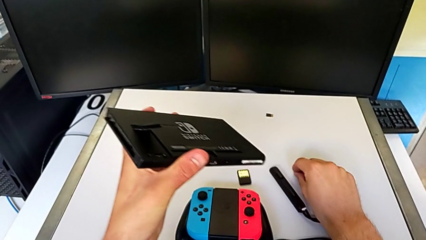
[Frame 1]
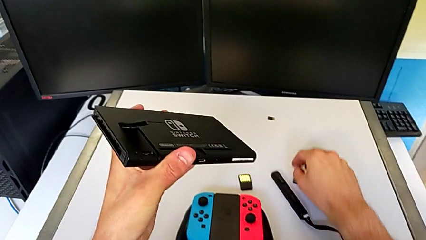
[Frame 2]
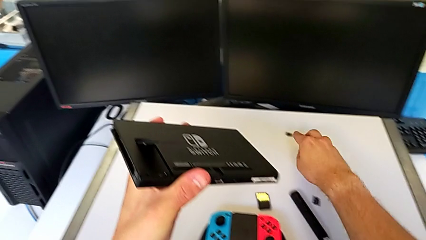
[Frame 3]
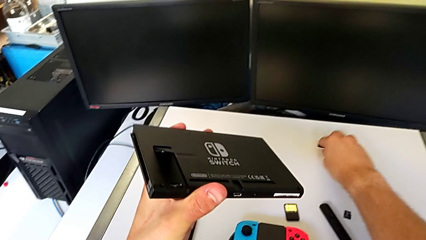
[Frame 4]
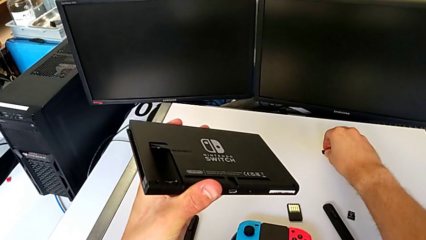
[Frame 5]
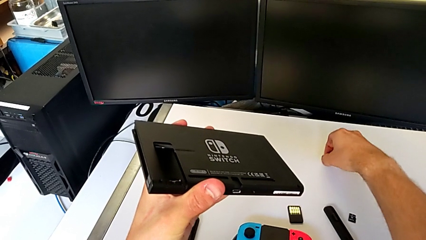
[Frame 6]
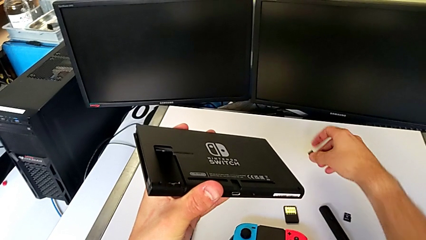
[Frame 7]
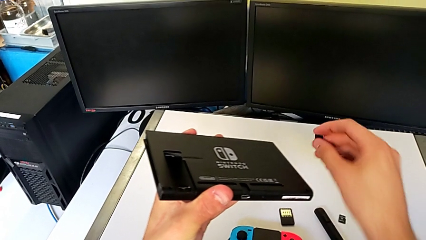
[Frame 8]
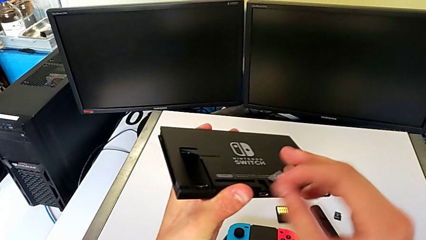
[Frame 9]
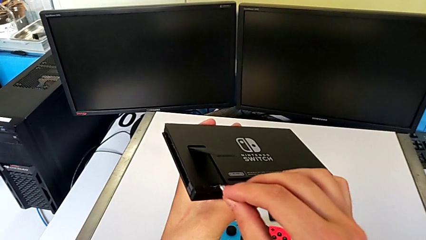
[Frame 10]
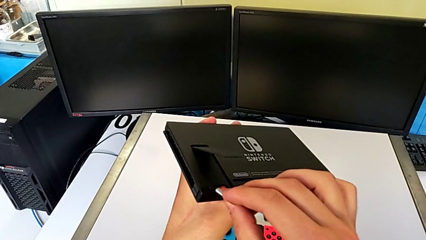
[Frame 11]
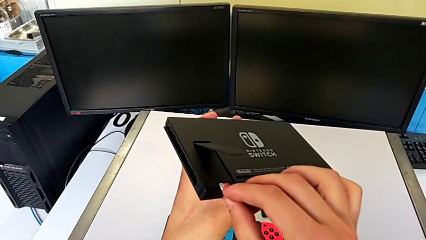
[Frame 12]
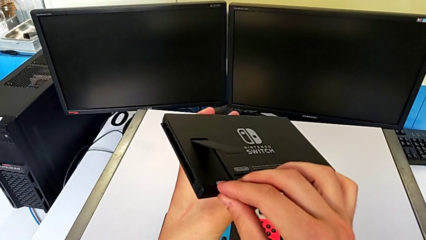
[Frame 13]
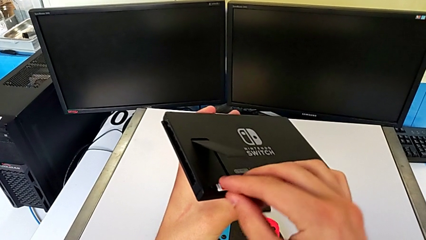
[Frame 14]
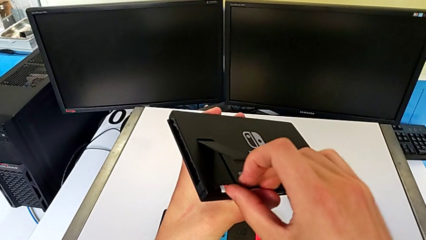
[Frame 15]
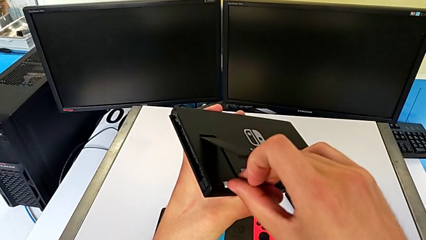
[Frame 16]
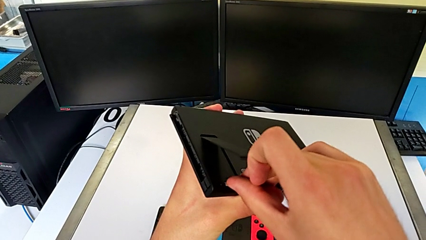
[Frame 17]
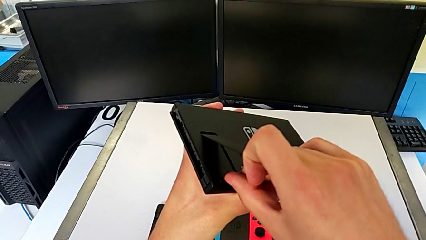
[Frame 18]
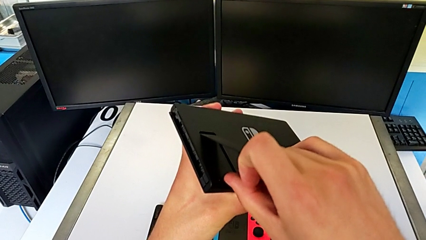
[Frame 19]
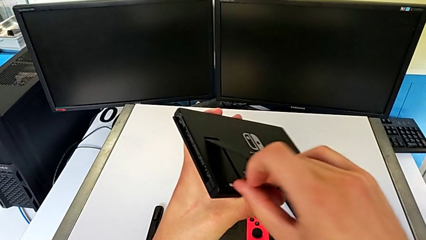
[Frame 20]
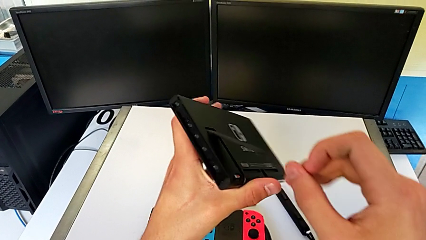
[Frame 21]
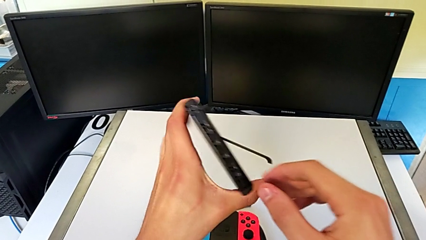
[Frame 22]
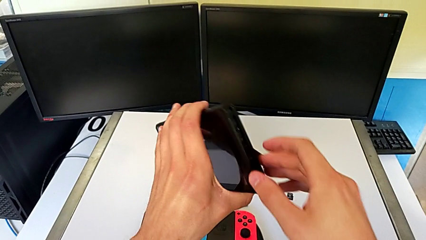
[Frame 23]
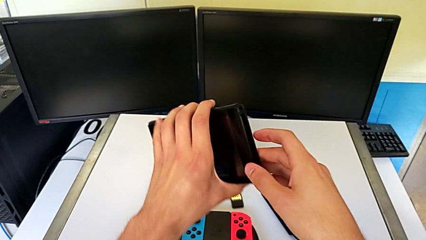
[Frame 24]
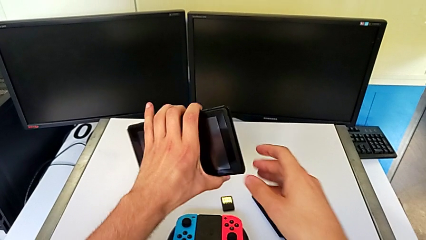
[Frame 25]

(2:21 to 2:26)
The camera wearer is exchanging an SD card. They lift the new SD card, insert it and press it.

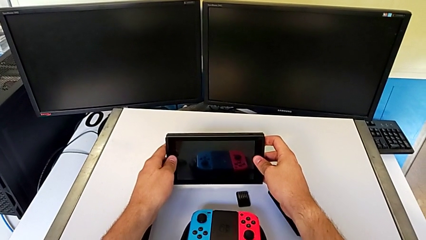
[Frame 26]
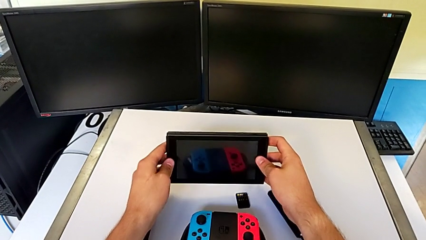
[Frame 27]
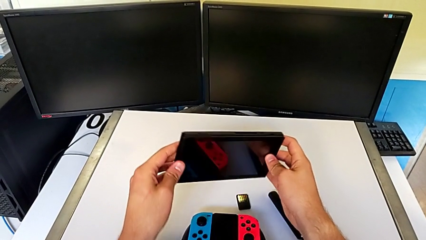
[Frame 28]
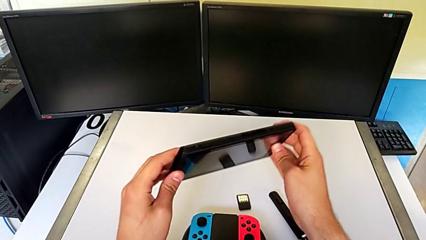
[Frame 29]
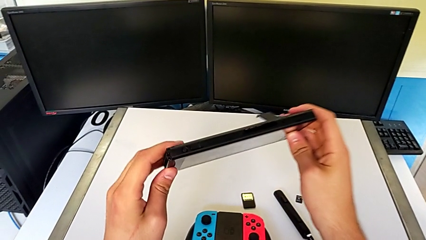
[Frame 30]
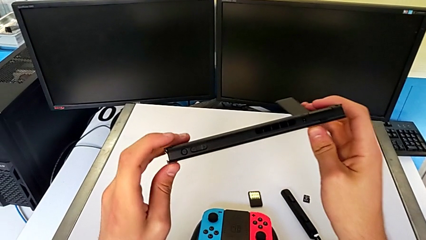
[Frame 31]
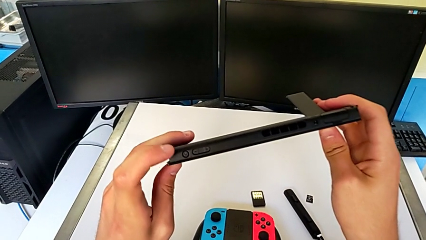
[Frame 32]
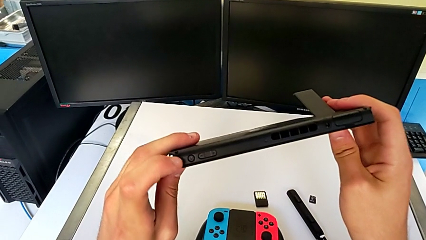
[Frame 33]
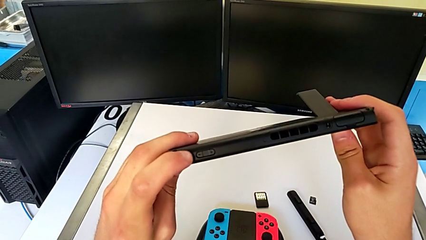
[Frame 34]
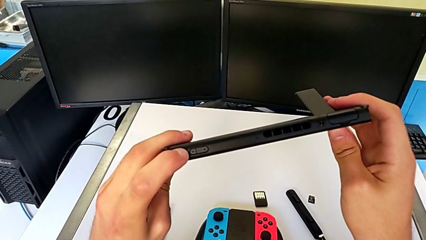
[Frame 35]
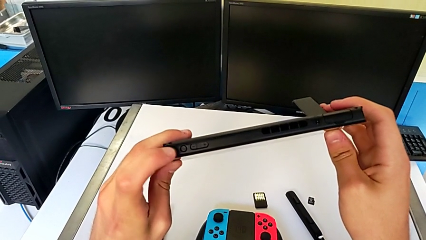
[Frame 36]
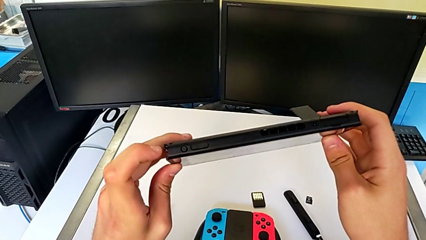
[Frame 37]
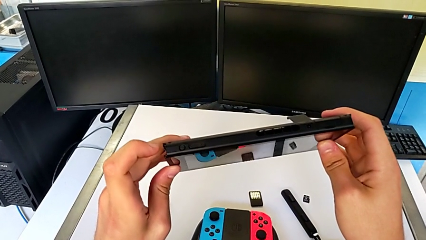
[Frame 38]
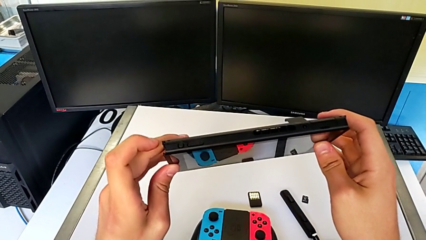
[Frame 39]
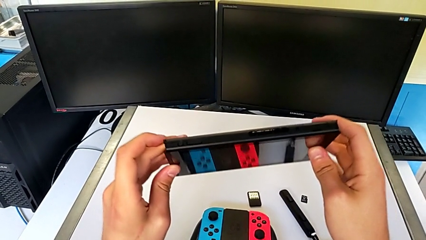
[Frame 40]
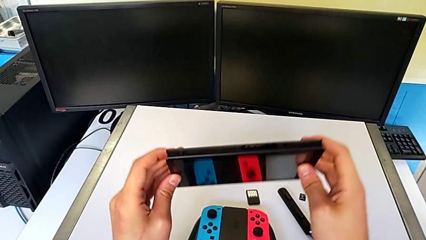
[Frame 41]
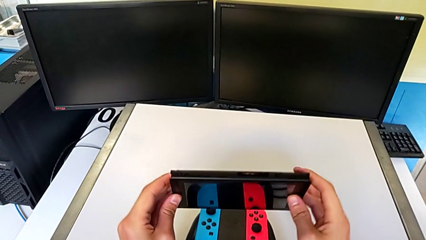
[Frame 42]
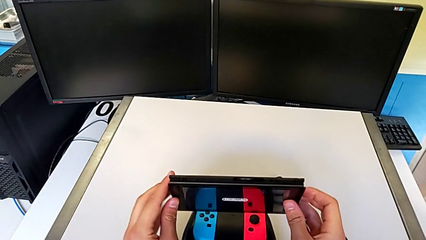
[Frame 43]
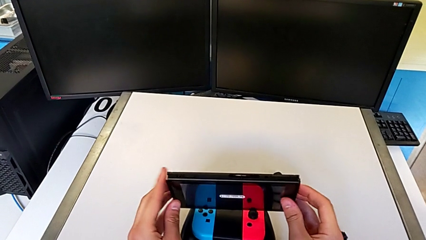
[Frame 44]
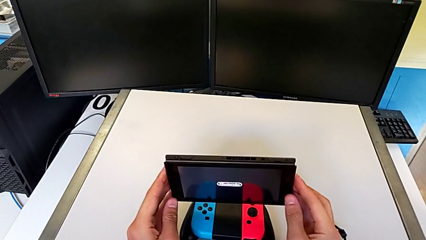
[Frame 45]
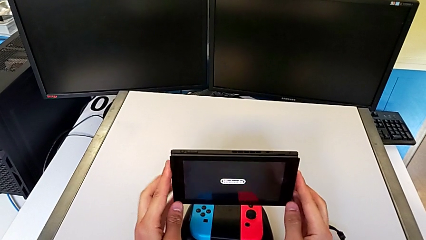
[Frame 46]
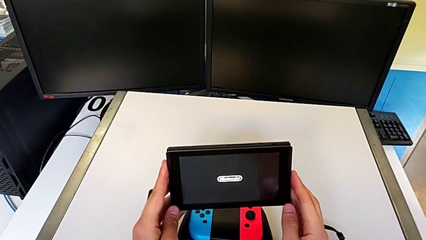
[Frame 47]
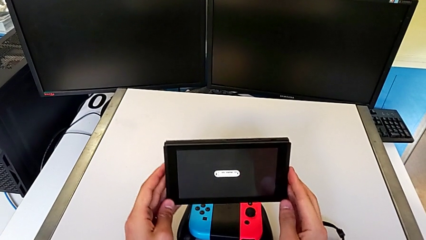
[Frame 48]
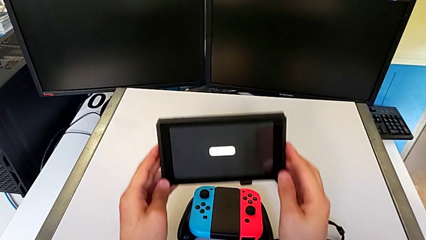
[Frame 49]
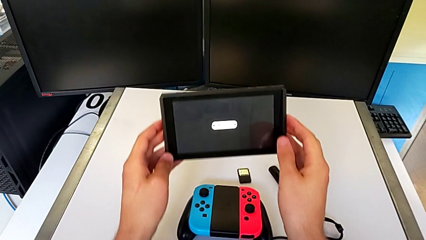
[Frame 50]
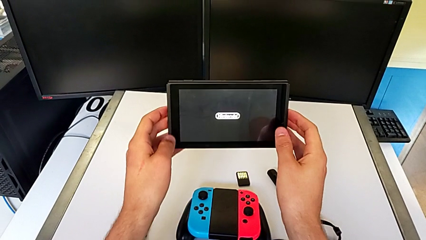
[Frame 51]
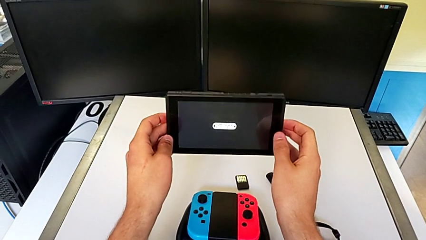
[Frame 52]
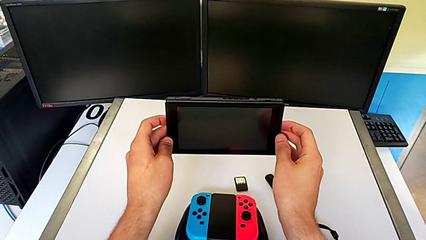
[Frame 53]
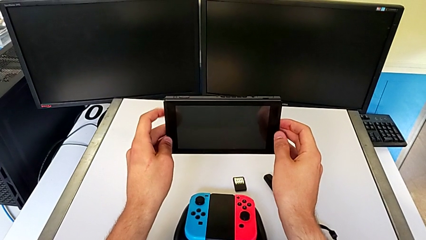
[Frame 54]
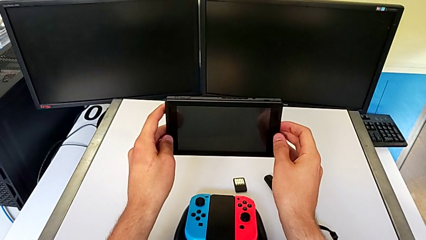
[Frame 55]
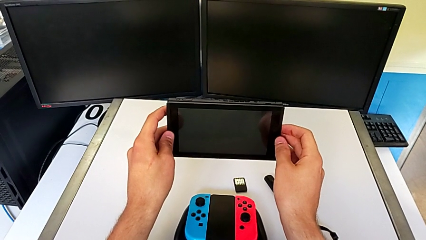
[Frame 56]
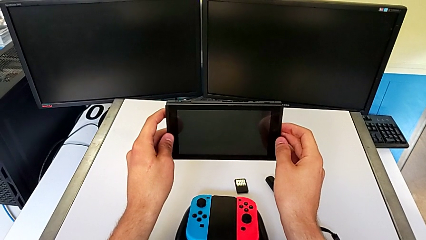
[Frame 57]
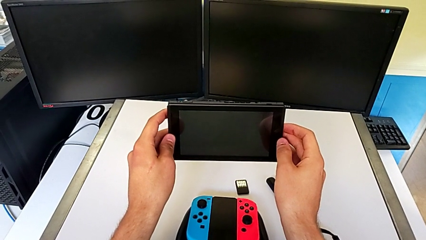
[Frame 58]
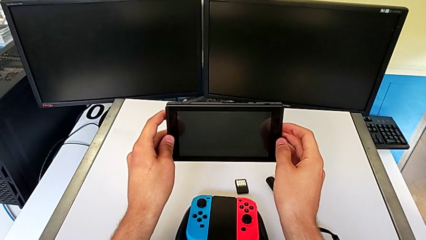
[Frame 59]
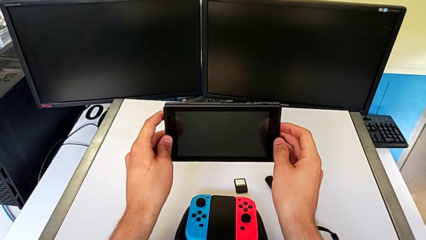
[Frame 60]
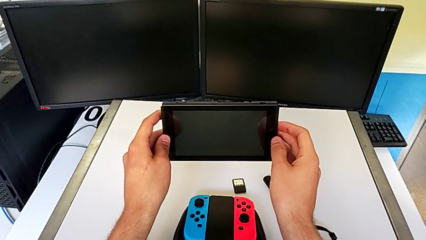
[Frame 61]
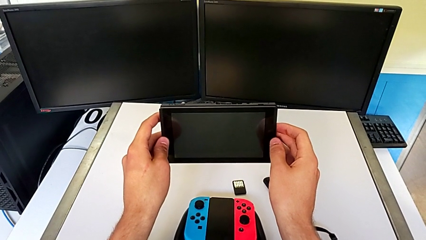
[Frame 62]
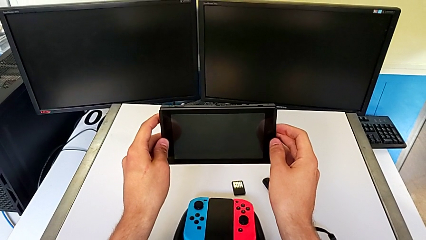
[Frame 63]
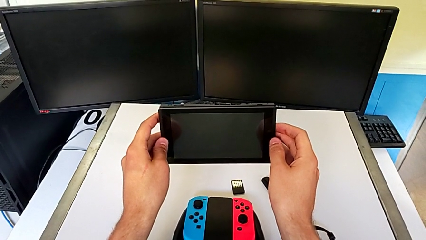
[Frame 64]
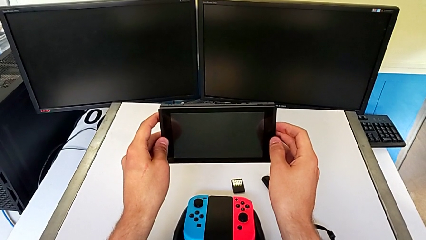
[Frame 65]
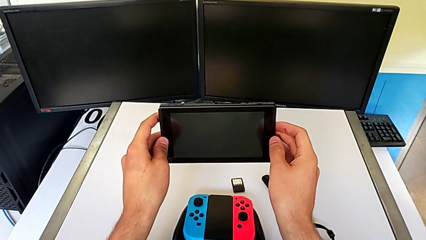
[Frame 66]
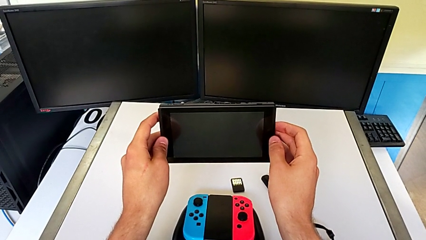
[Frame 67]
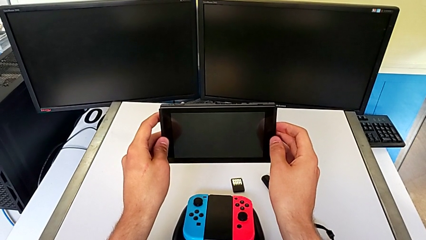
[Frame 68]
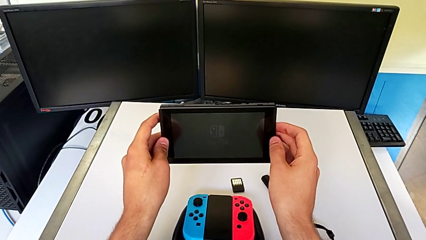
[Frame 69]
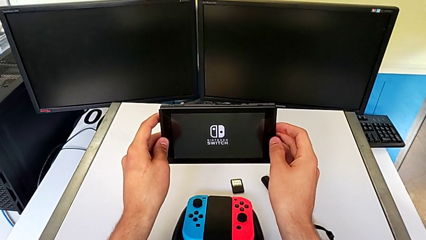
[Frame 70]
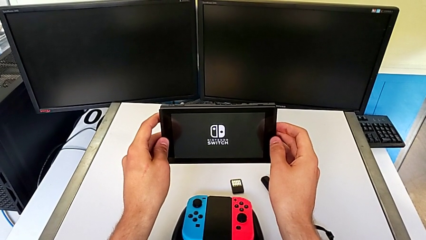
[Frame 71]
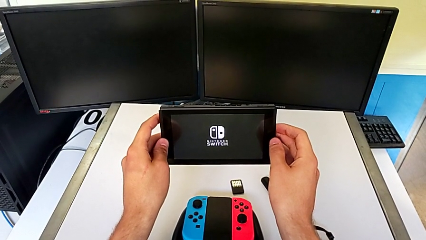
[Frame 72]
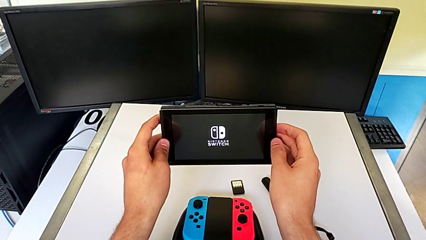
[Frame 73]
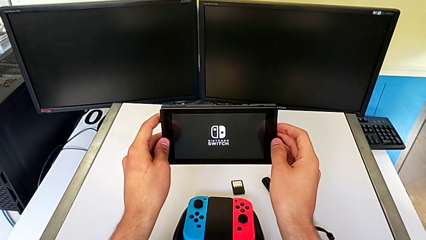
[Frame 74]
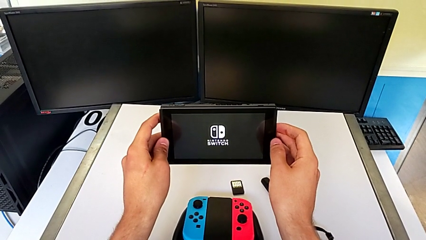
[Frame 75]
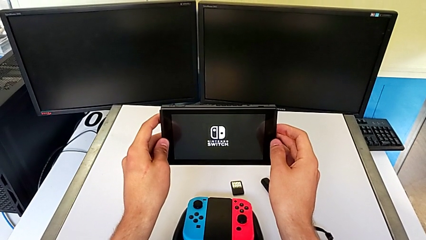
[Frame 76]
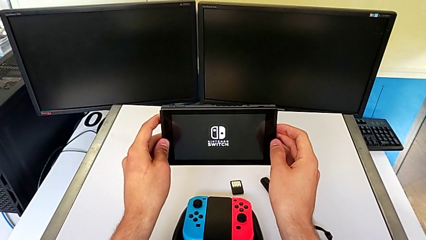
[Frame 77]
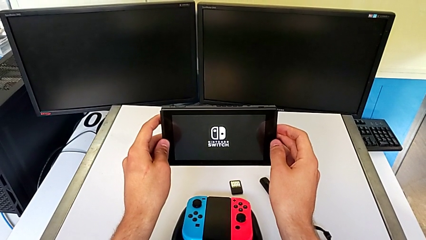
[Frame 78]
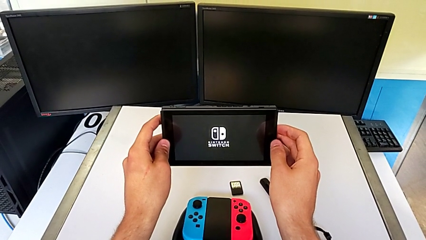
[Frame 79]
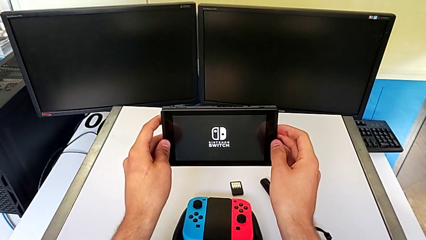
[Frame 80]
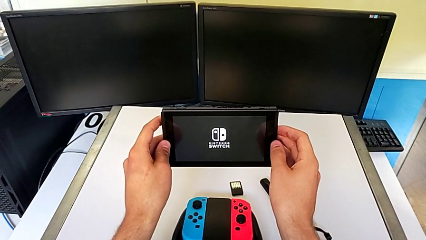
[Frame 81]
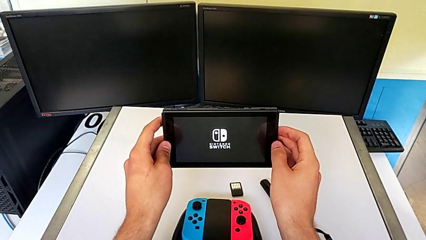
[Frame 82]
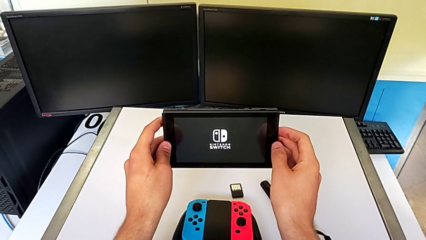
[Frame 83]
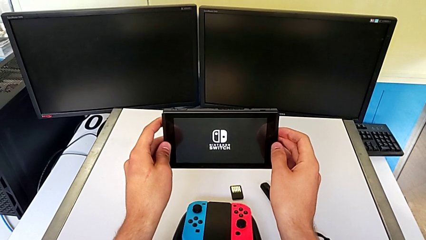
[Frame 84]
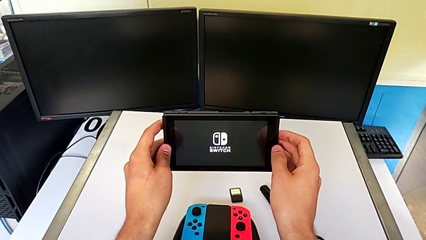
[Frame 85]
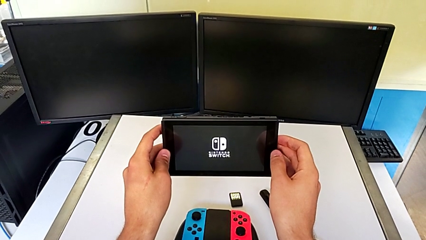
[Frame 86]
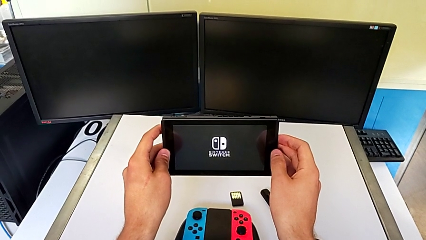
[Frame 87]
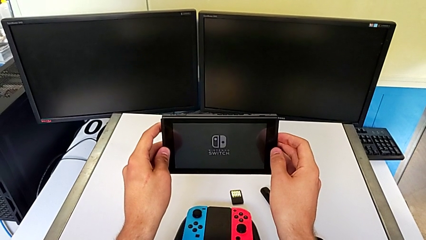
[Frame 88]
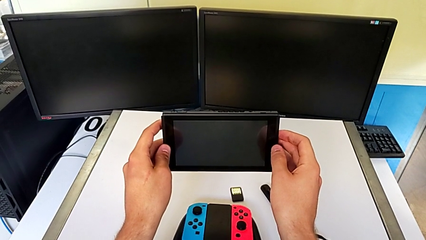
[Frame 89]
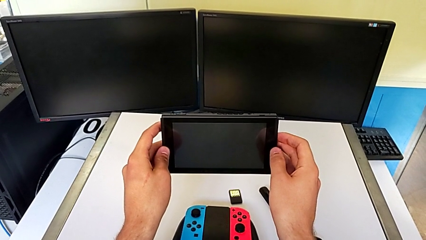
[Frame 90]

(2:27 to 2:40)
The camera wearer turns on their Nintendo Switch. They press the button.
